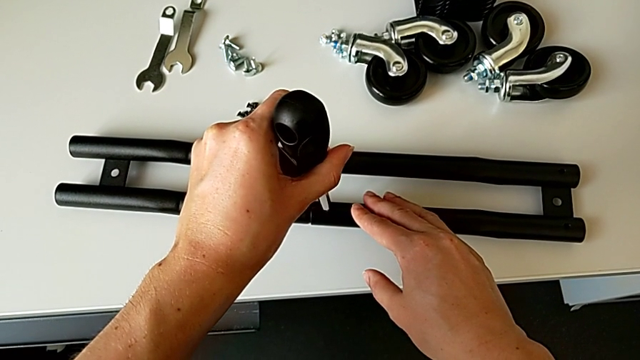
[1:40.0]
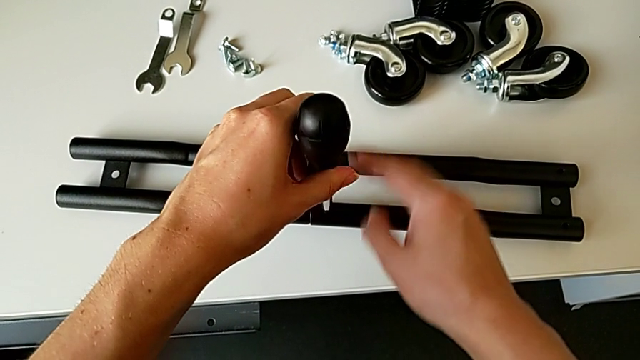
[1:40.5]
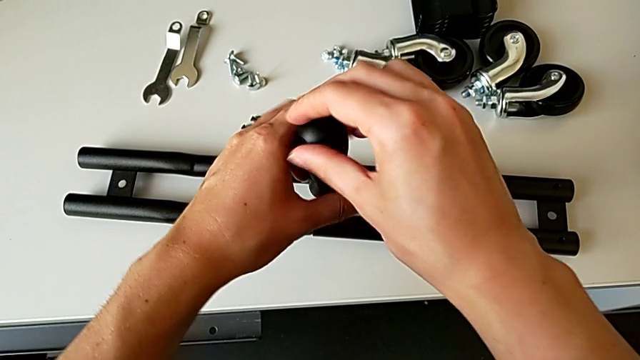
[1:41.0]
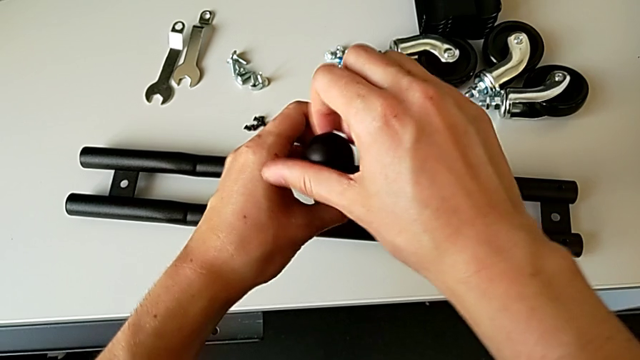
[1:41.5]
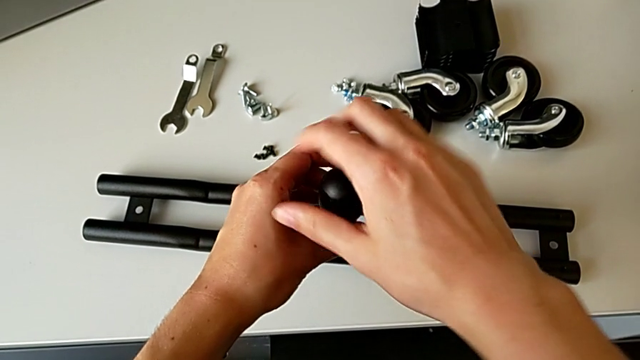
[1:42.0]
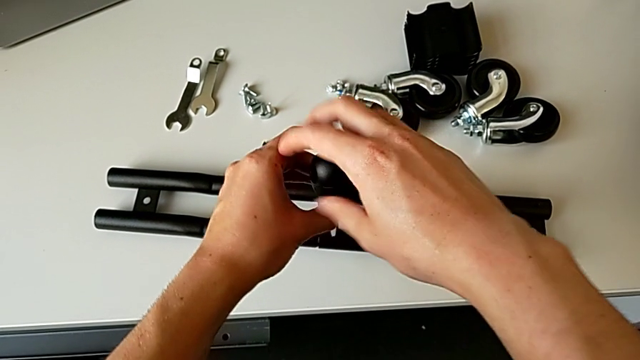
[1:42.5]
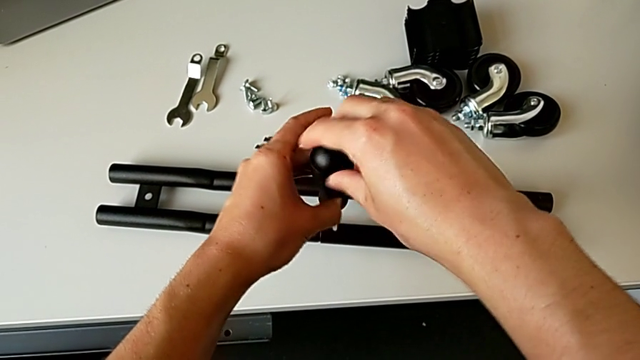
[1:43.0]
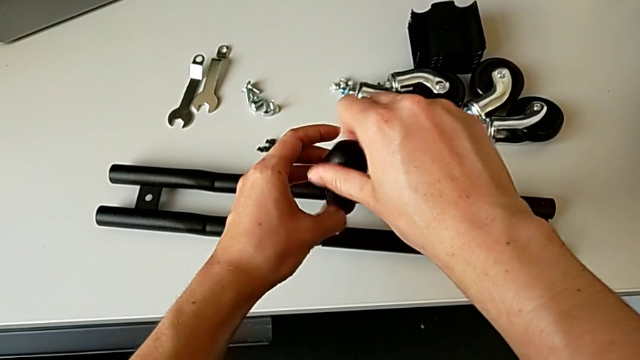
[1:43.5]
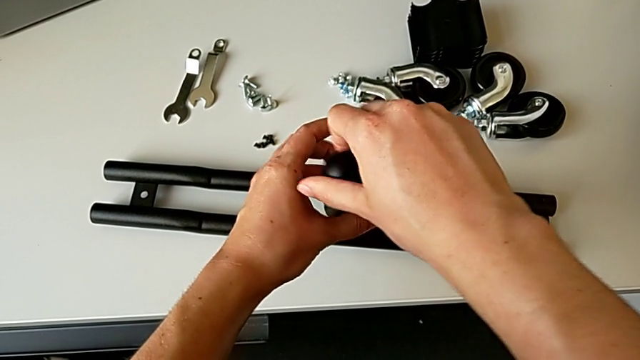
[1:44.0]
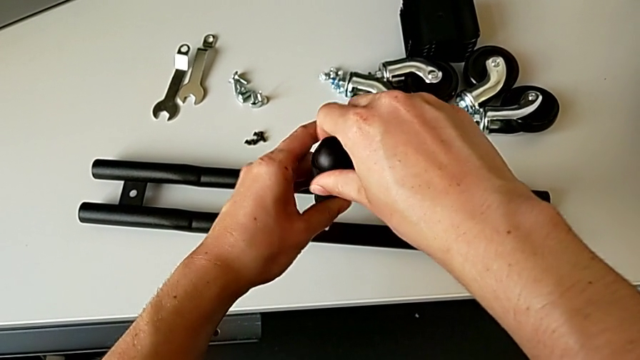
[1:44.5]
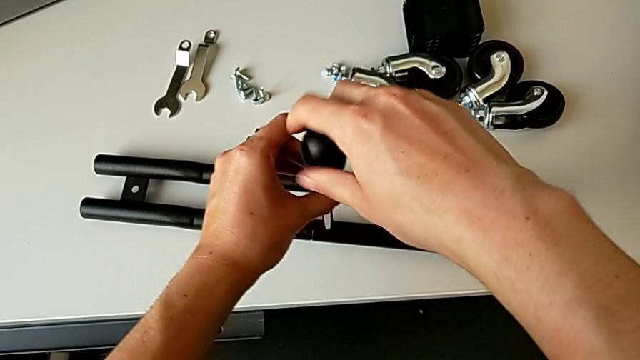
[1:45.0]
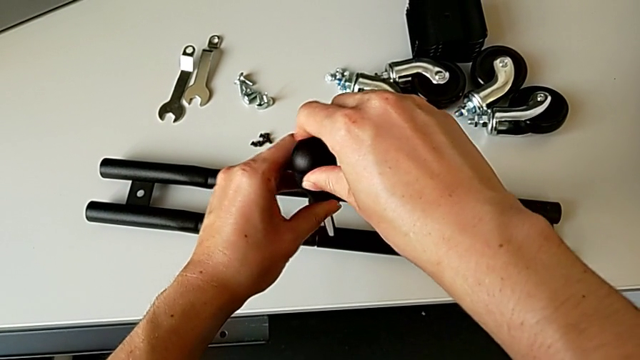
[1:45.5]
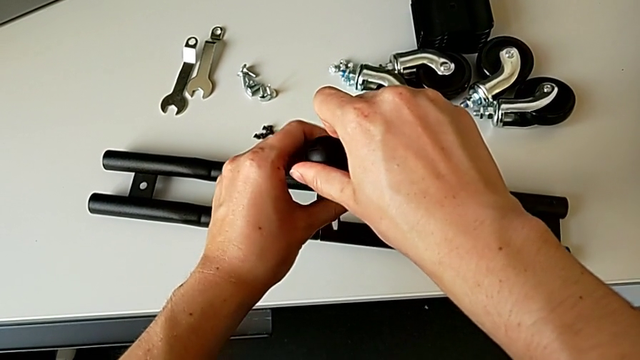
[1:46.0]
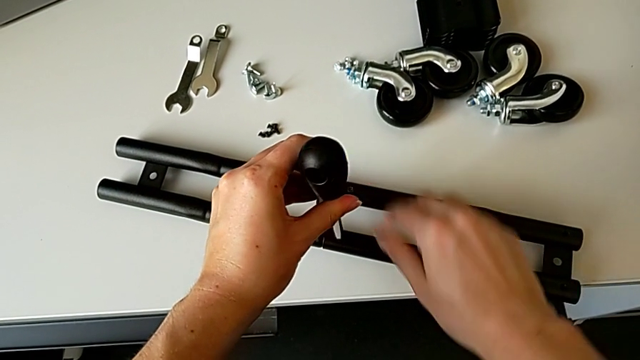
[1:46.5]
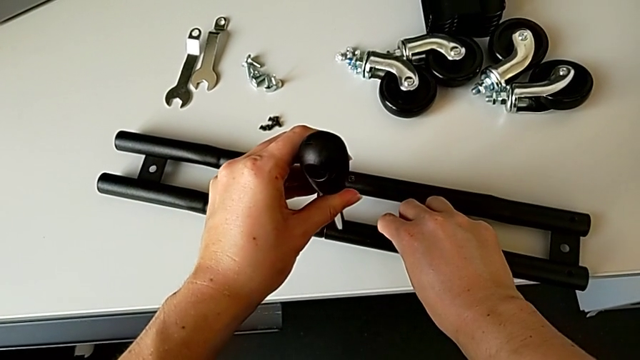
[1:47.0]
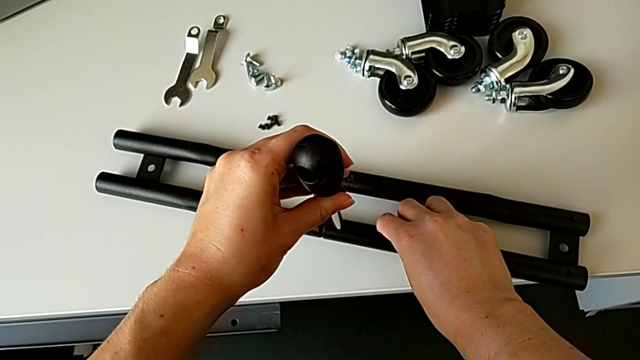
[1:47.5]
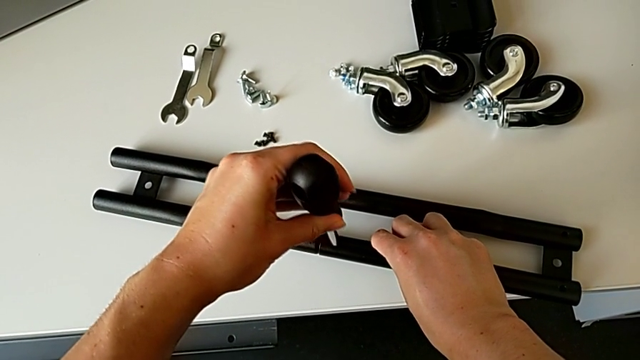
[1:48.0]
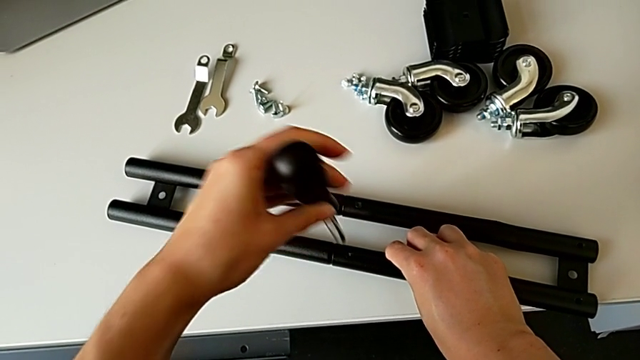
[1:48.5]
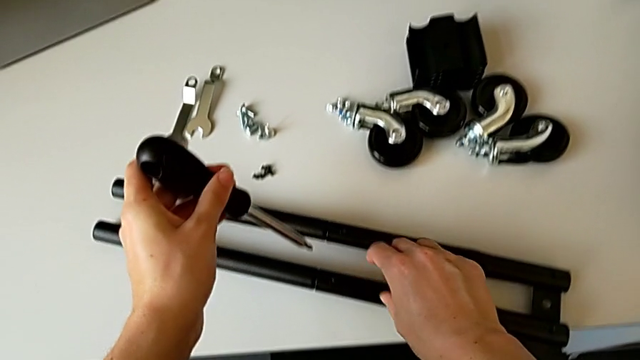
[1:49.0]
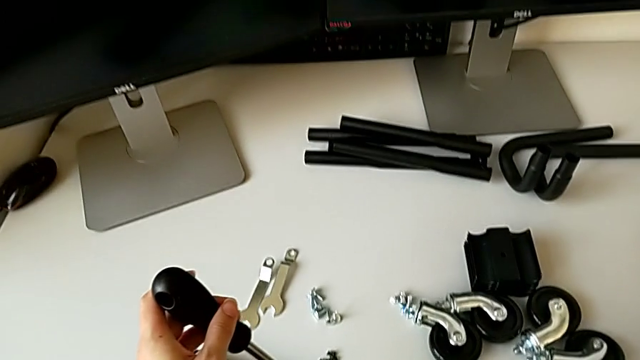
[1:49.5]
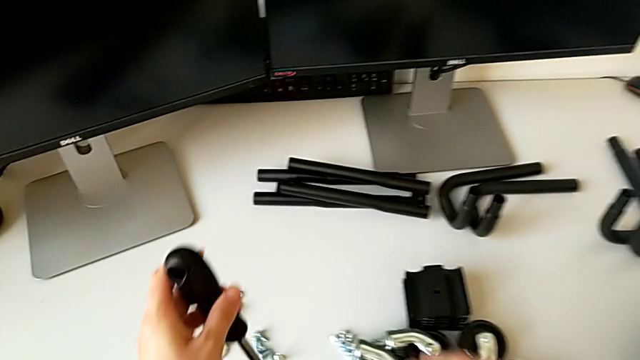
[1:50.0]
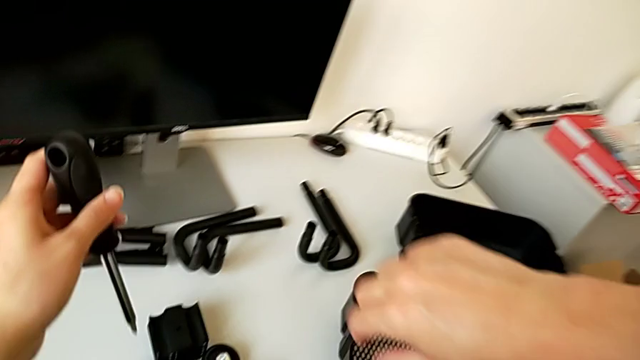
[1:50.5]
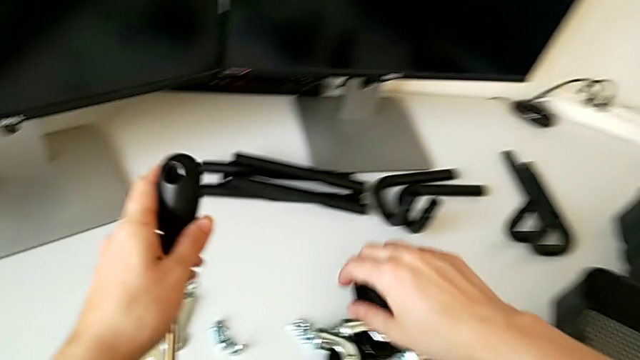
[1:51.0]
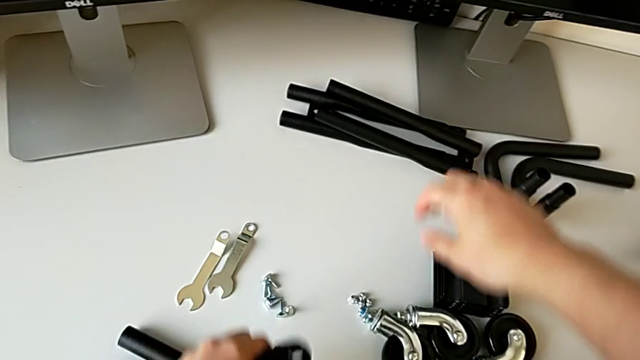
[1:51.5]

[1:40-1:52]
The camera wearer is assembling the half frame. They screw the second screw.

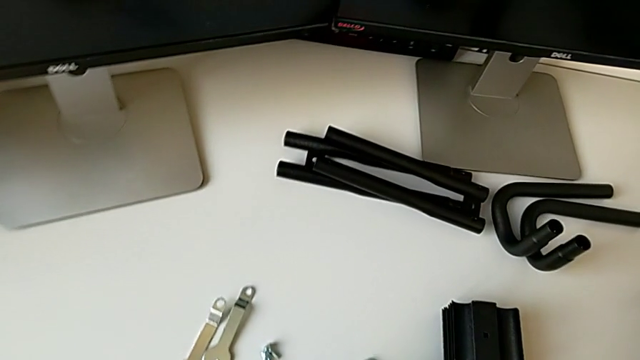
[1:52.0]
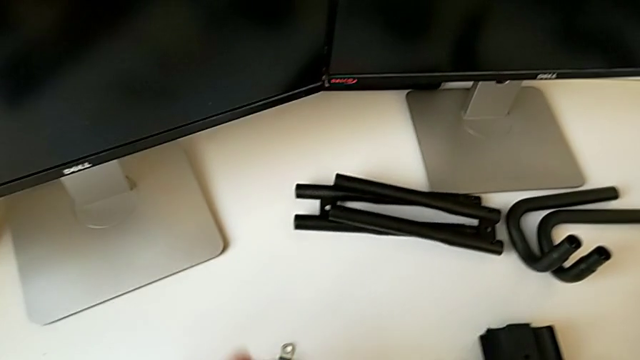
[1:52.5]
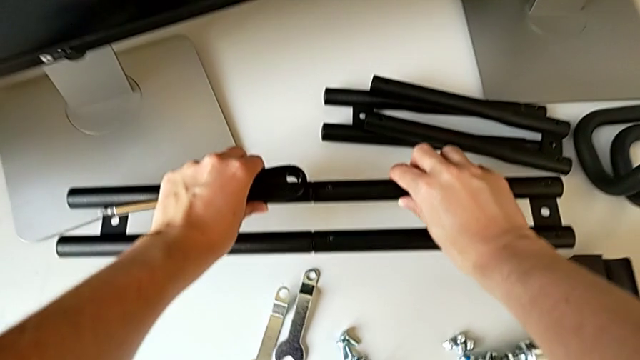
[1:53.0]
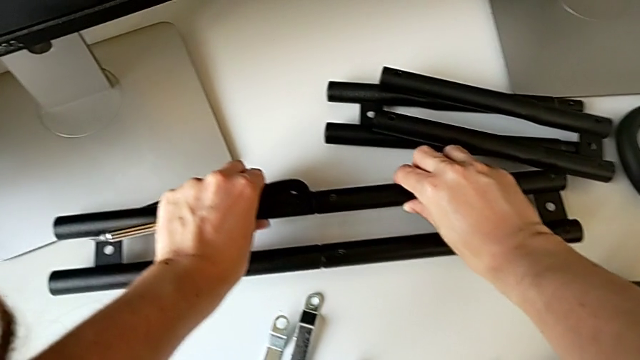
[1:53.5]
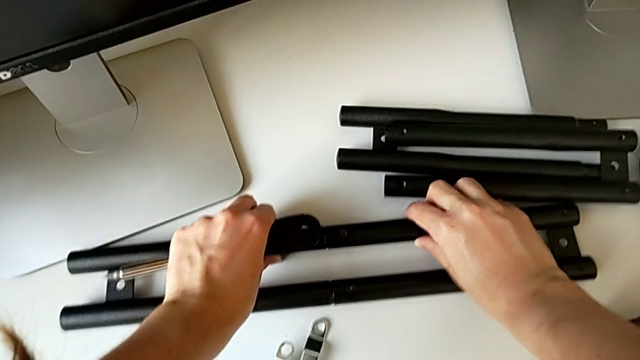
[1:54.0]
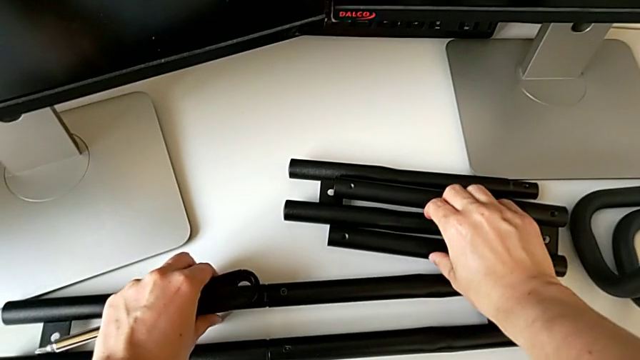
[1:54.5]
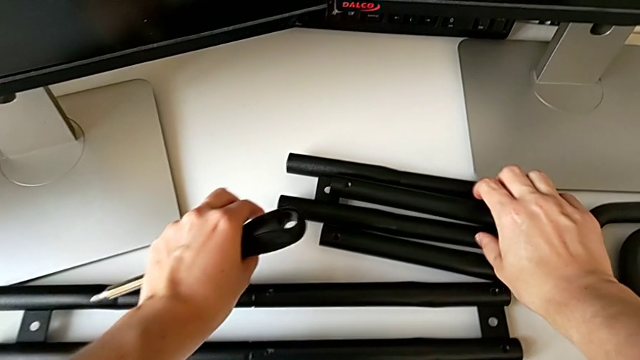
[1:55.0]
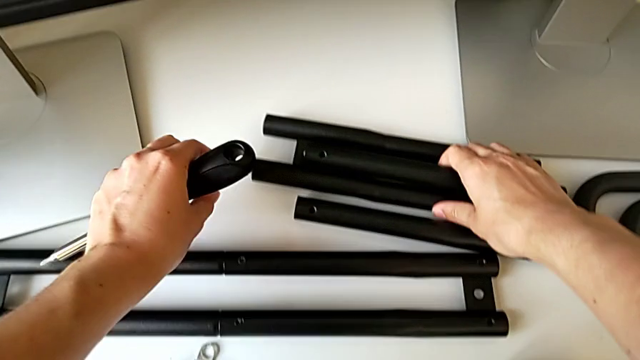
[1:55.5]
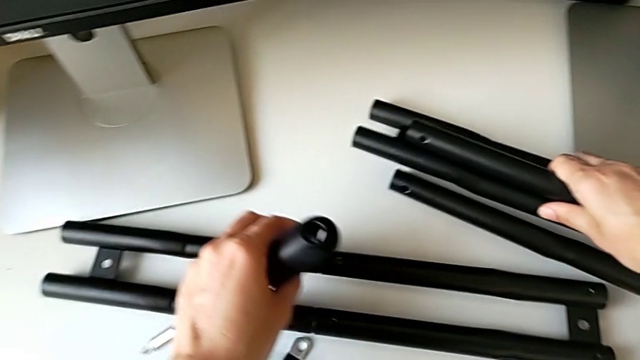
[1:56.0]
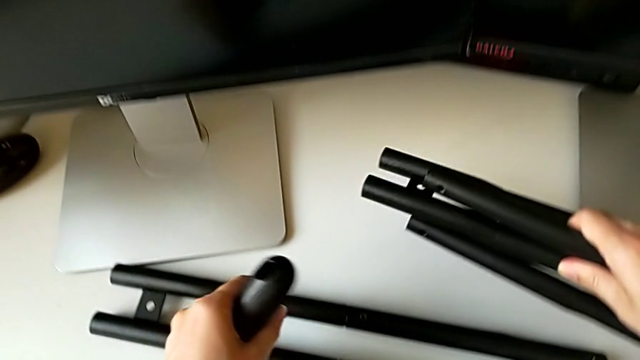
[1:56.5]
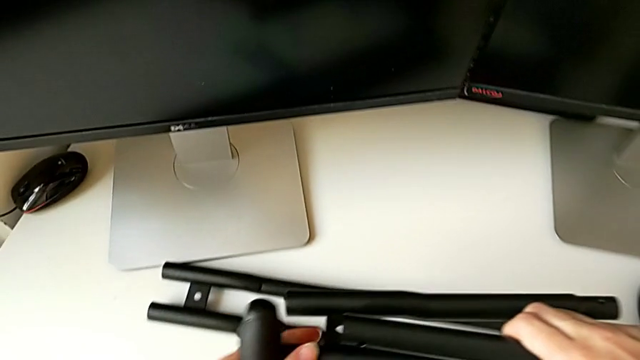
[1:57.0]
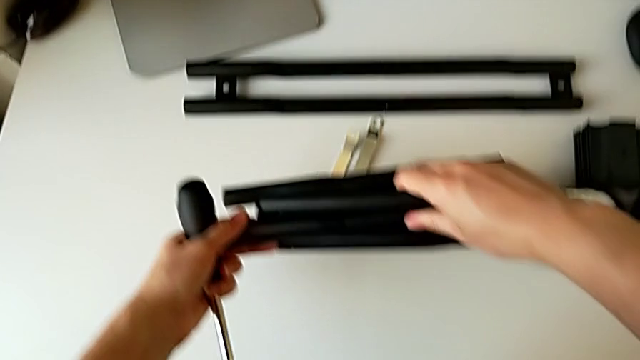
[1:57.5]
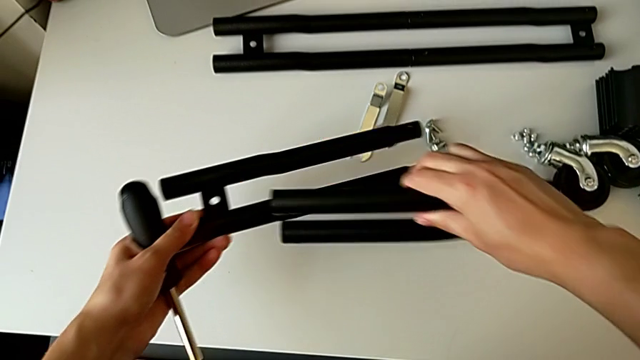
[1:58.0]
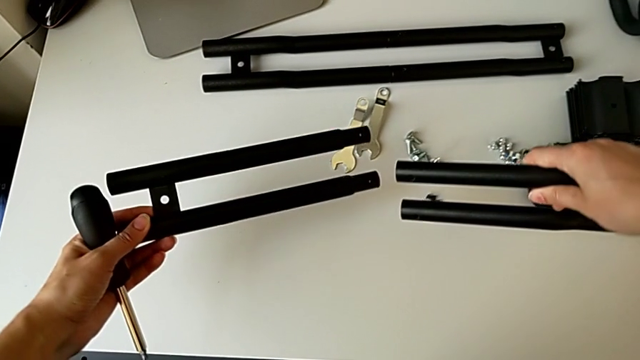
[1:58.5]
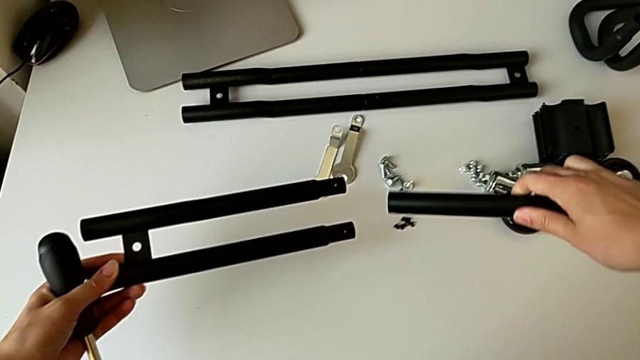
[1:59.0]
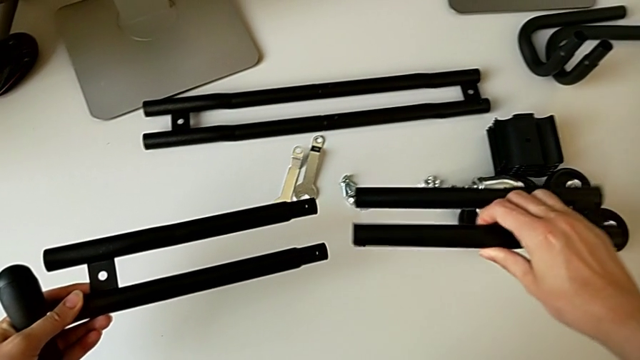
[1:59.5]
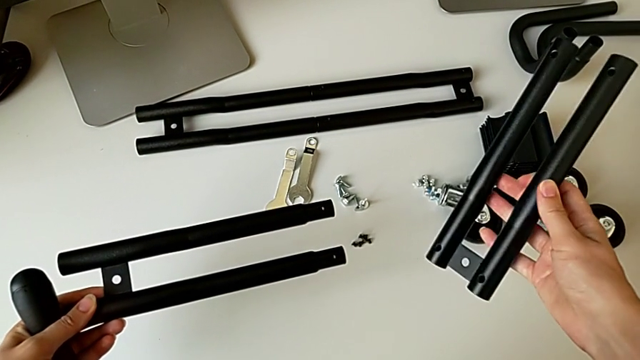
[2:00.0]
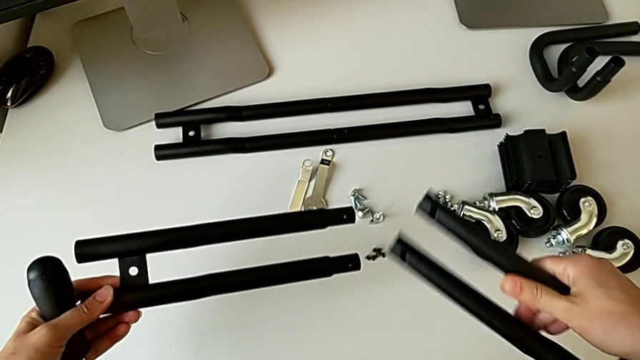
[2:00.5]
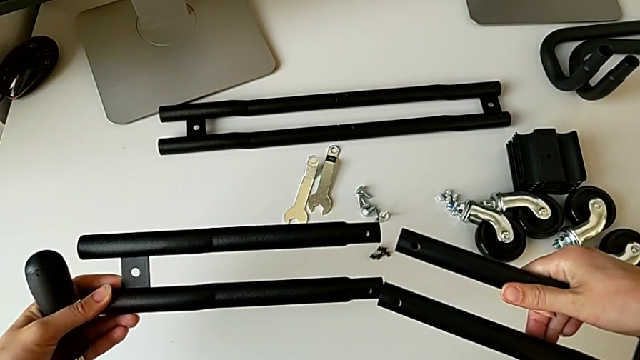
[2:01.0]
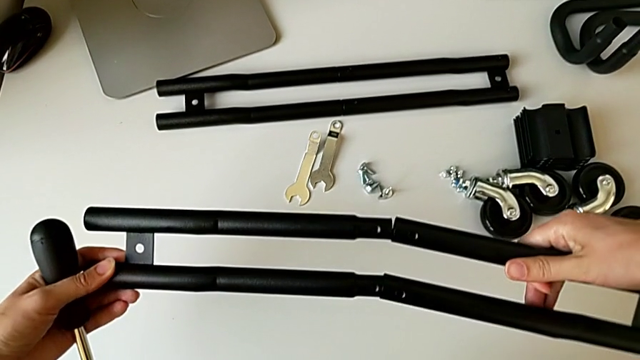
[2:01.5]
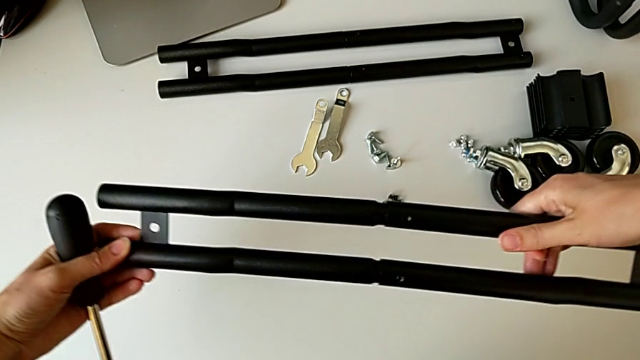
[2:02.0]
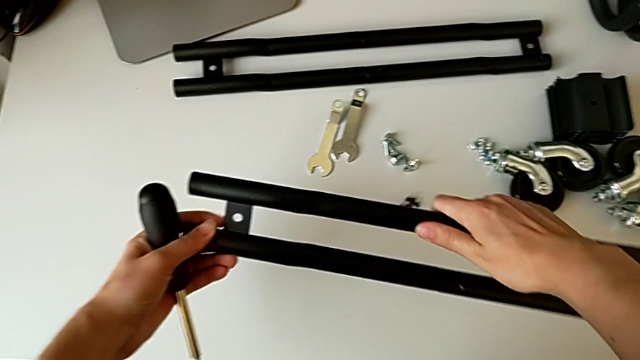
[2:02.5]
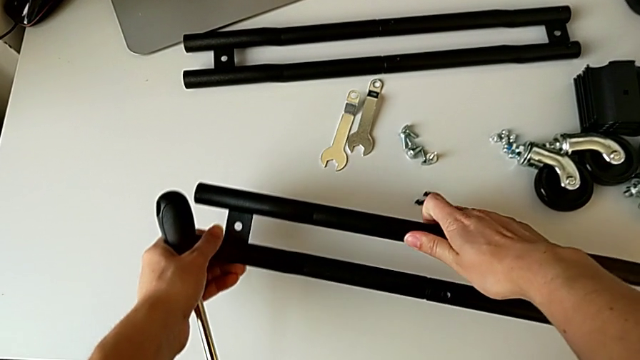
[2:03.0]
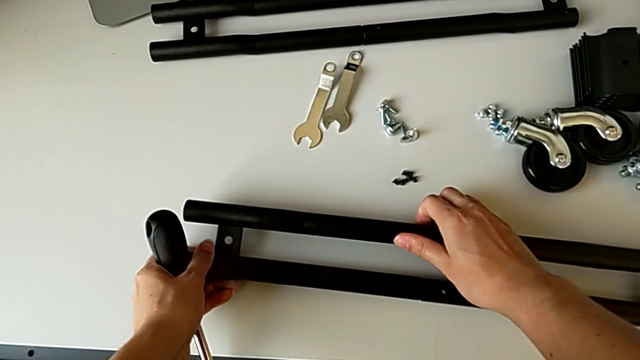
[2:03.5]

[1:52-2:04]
The camera wearer is assembling the half frame. They place the first leg, grab the third leg, rotate it, assemble it and place the second leg.
